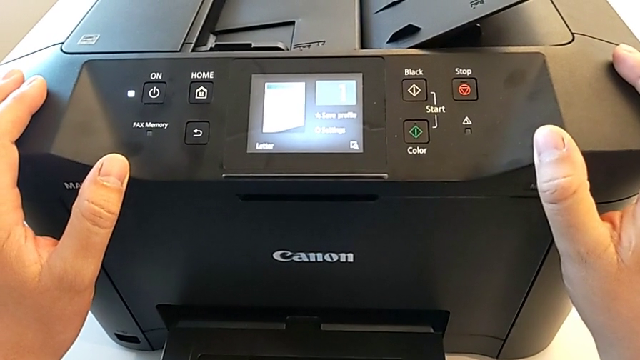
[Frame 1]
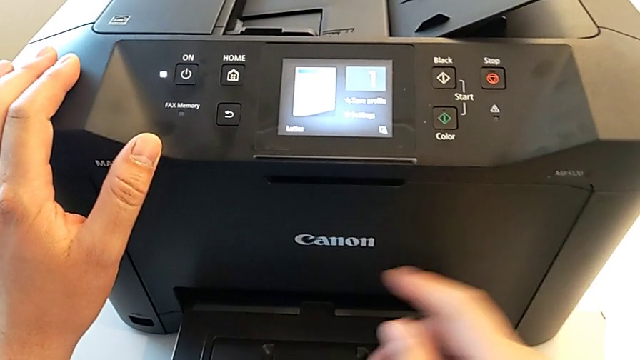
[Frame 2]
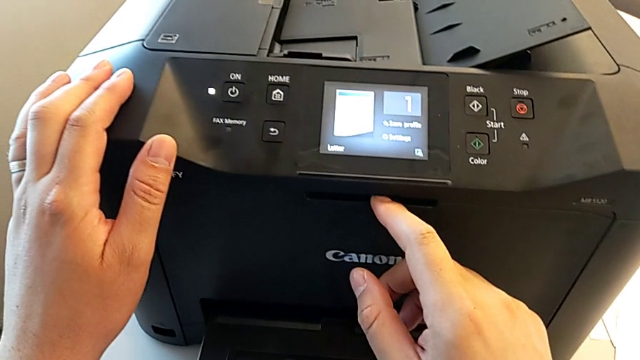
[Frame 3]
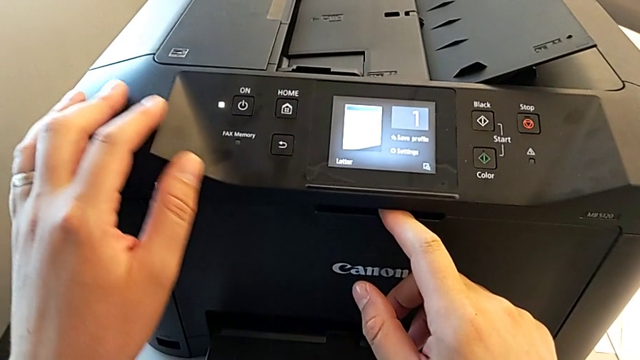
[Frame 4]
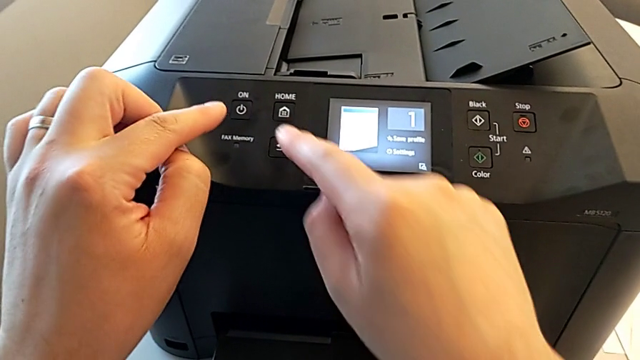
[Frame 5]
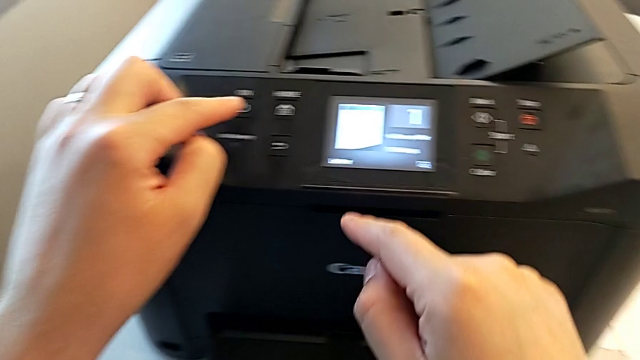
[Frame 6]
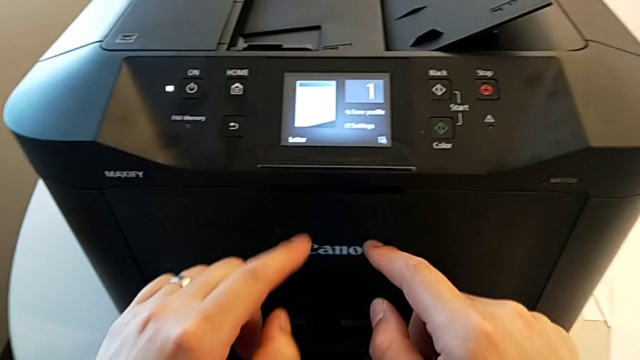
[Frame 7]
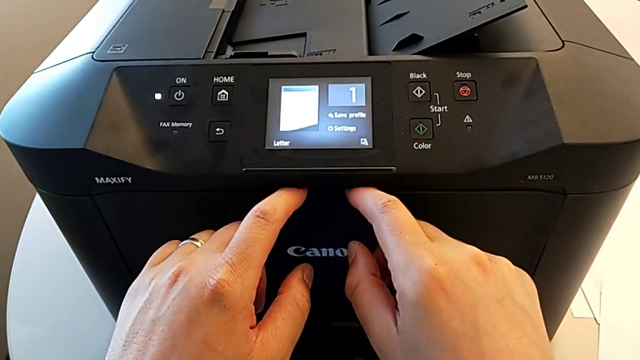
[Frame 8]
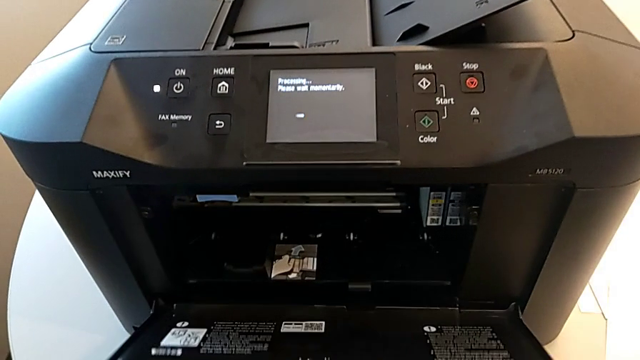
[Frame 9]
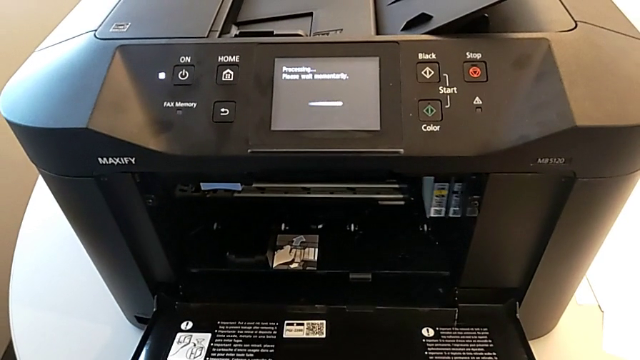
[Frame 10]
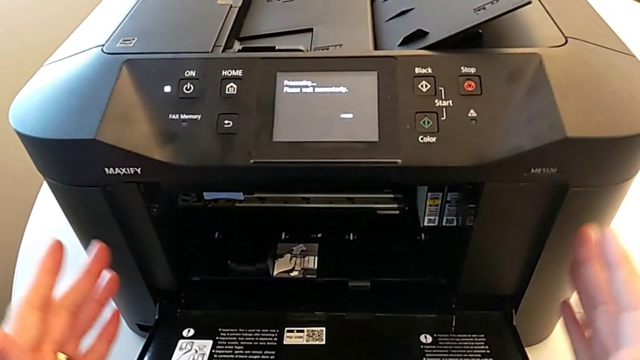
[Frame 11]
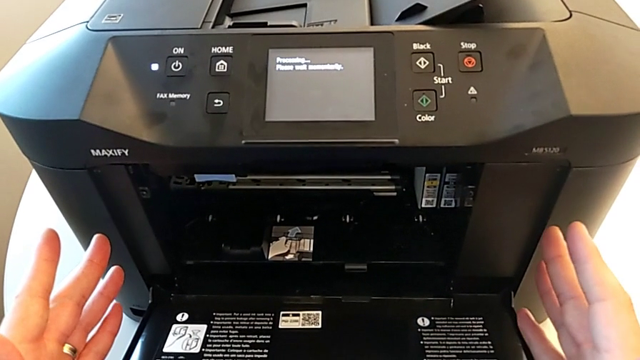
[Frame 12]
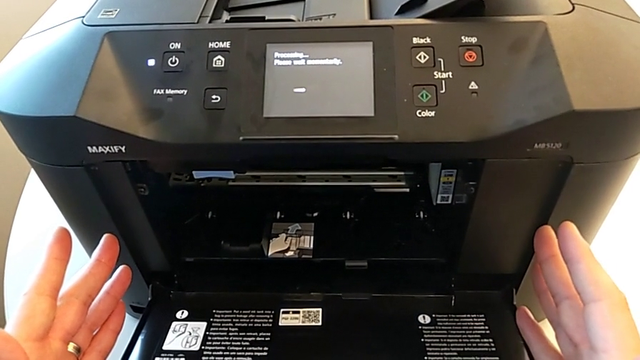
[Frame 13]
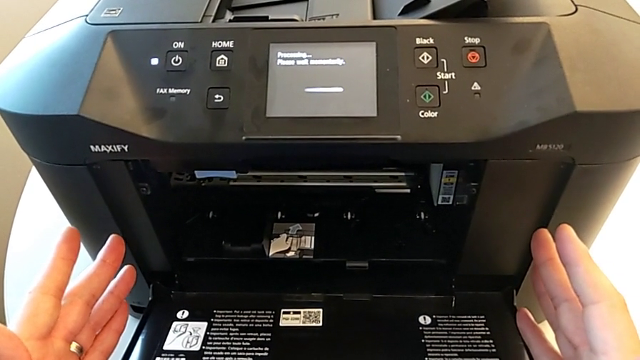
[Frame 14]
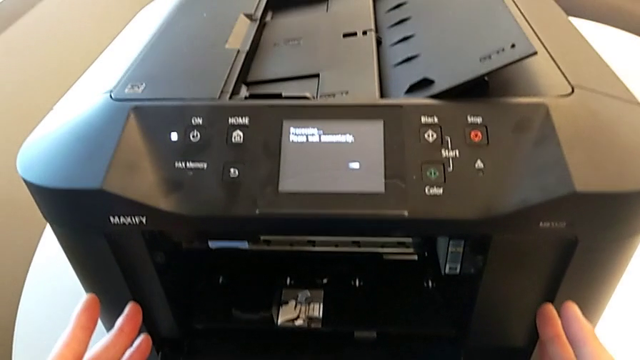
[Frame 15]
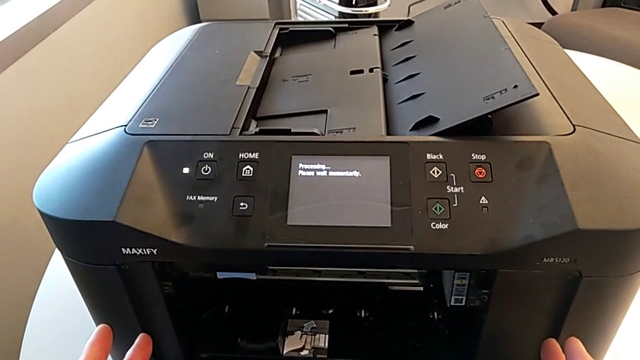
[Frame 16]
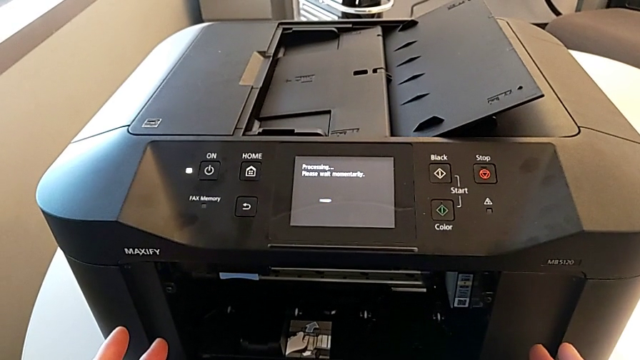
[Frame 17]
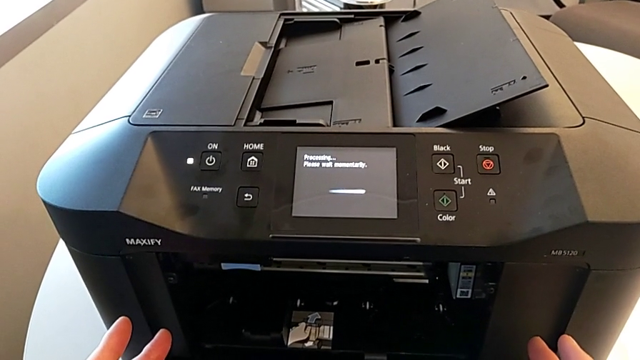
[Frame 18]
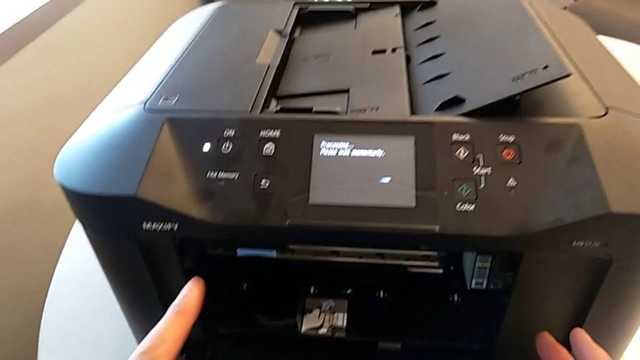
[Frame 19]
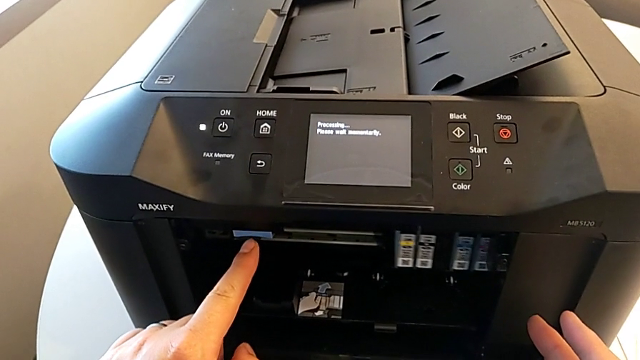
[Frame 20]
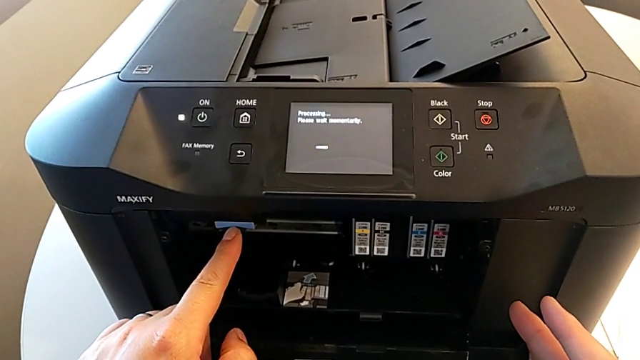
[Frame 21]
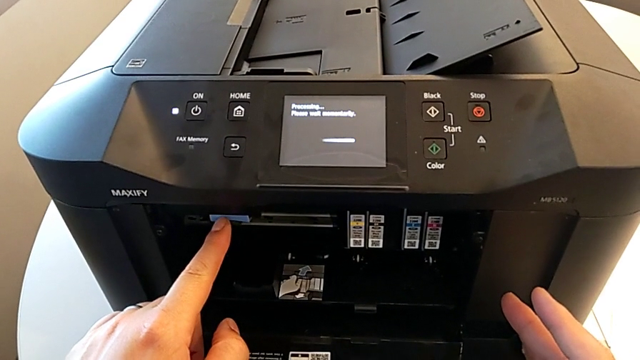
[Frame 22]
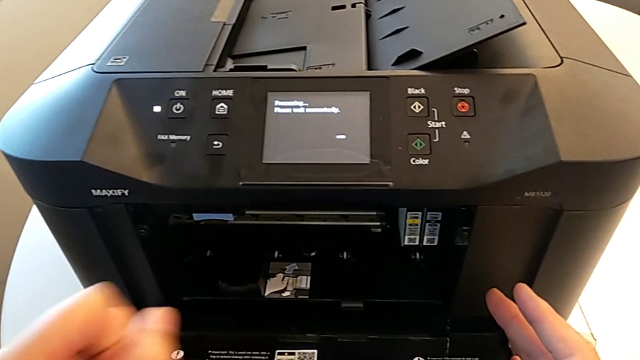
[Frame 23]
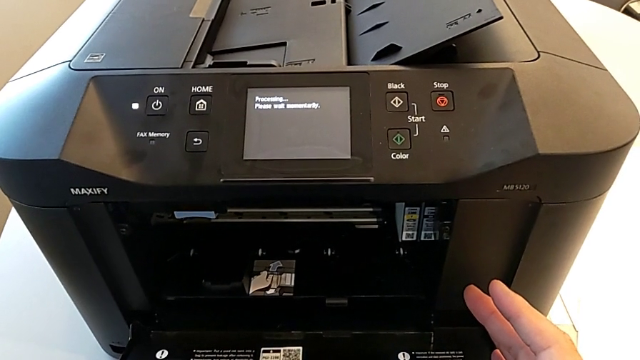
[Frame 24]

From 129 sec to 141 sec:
The camera wearer is attempting to change the ink cartridges. They open the cartridge gate.

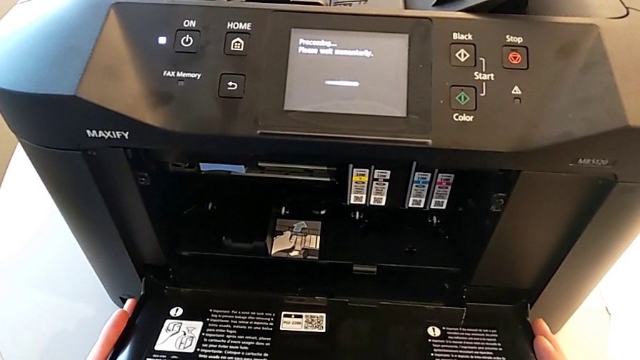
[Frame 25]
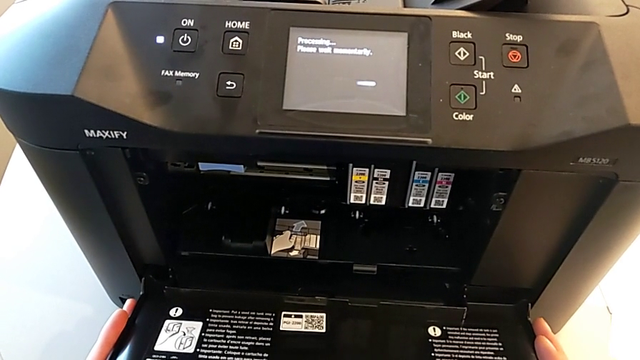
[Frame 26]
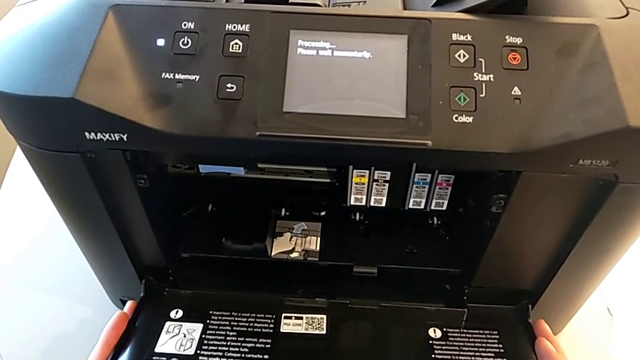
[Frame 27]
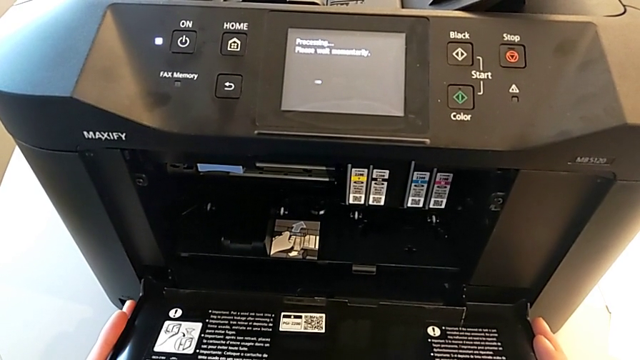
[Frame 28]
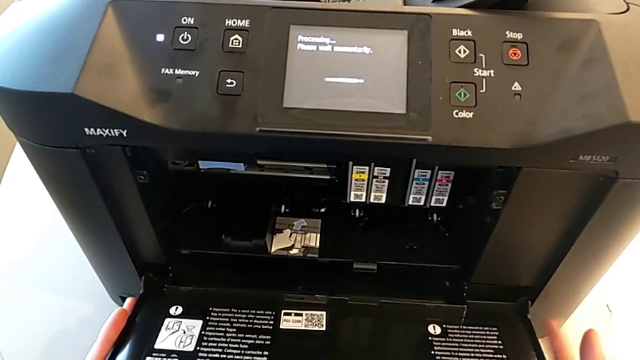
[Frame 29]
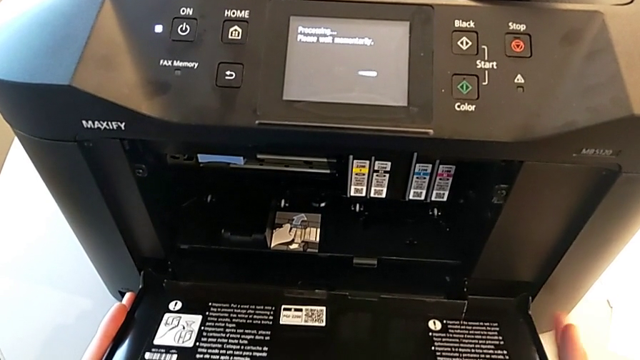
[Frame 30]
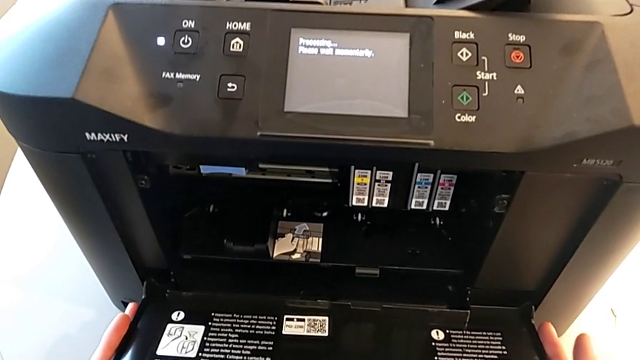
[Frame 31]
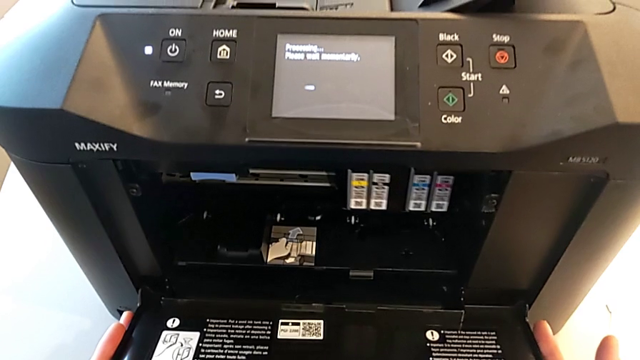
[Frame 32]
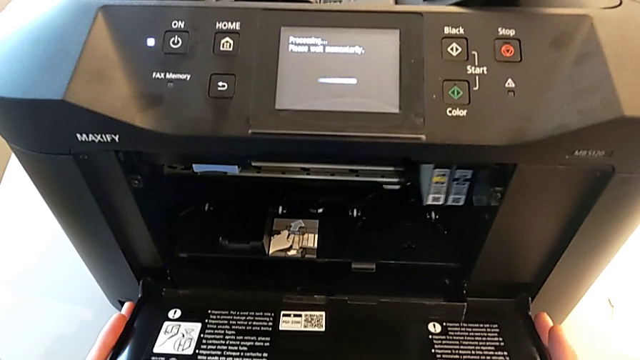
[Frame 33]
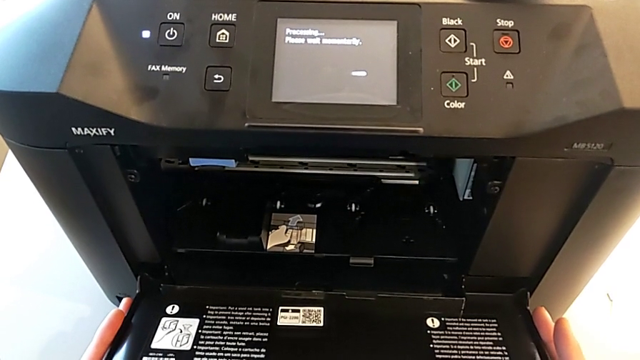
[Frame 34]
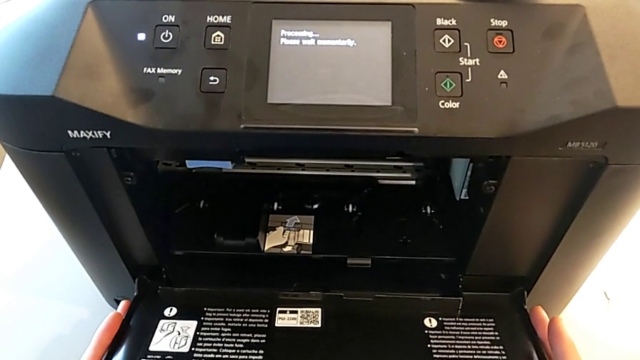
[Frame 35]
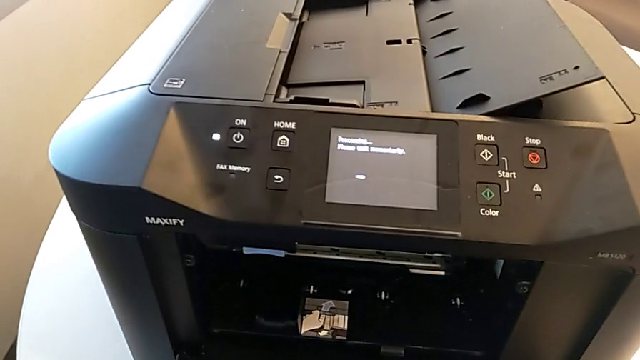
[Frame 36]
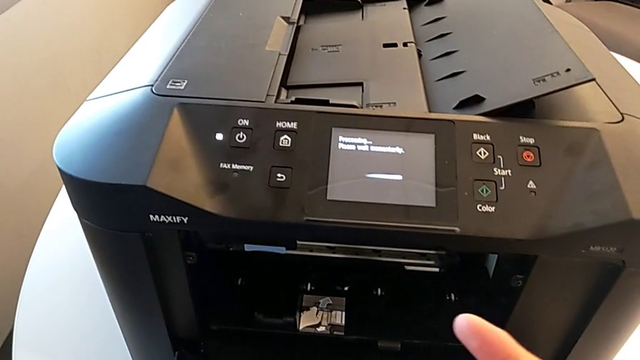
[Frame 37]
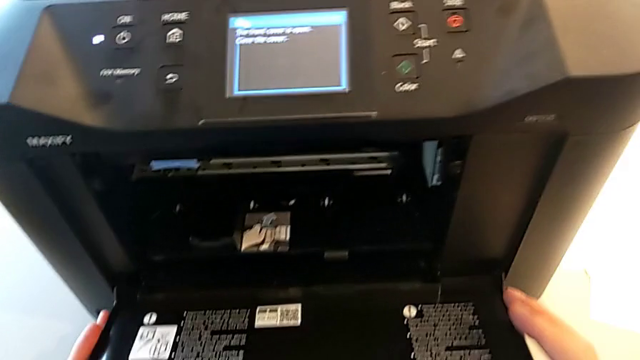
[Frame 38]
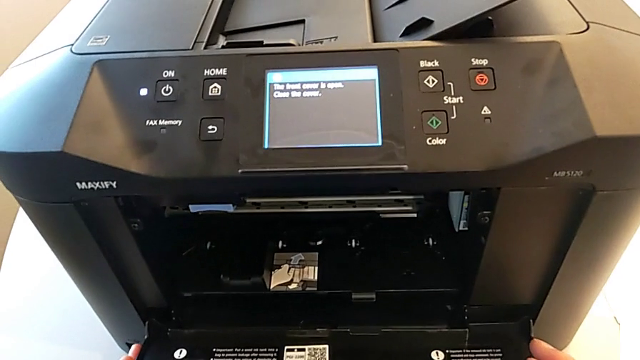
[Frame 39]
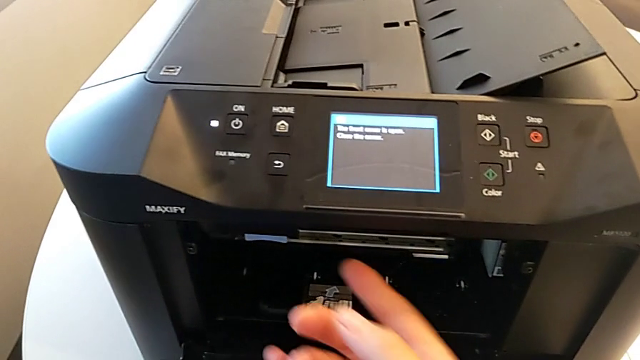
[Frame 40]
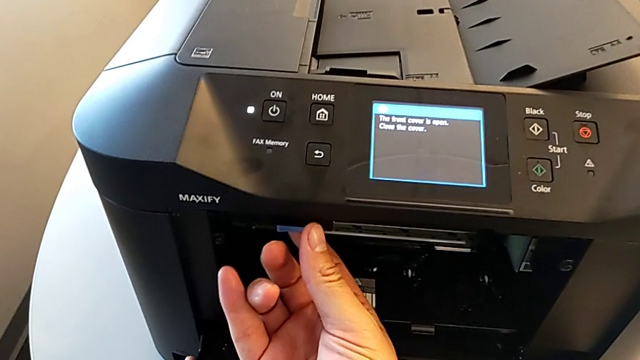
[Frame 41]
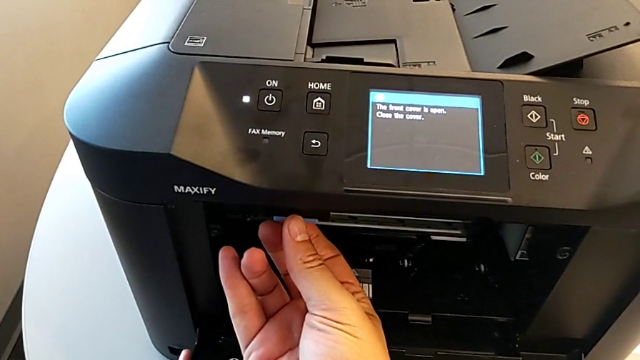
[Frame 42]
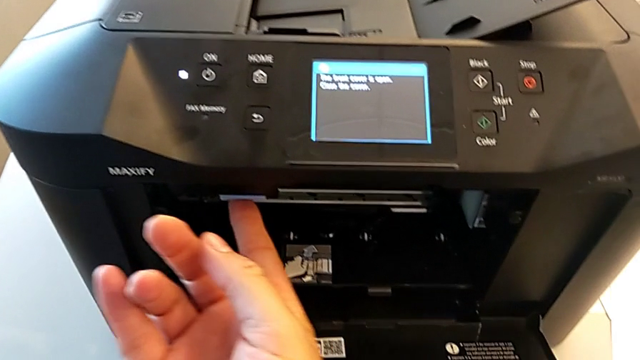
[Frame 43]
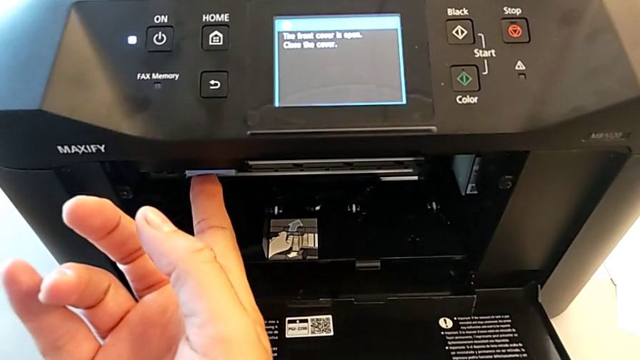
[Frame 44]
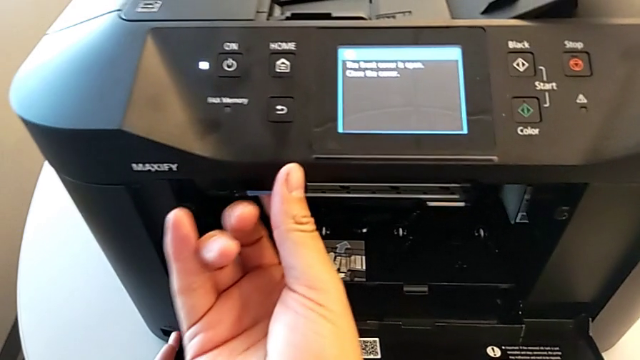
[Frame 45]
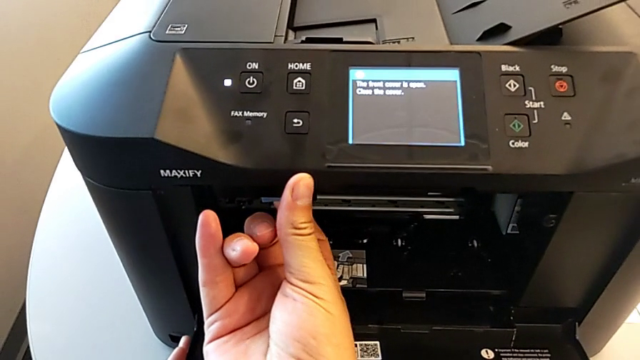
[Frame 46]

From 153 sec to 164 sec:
The camera wearer is attempting to change the ink cartridges. They begin to pull the blue tray shield.
